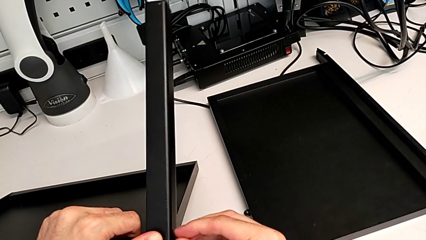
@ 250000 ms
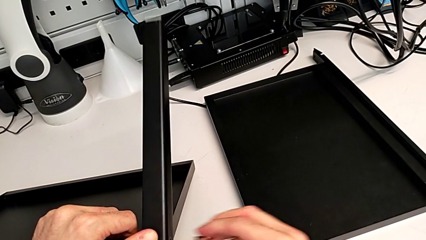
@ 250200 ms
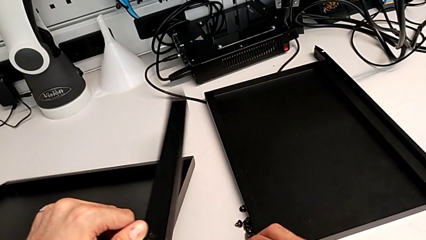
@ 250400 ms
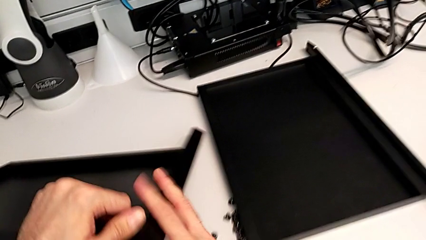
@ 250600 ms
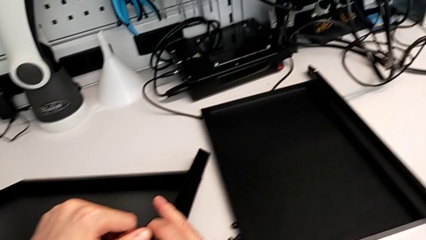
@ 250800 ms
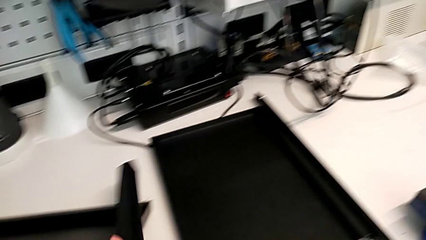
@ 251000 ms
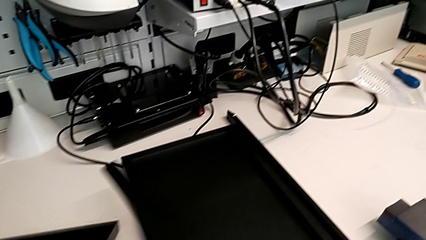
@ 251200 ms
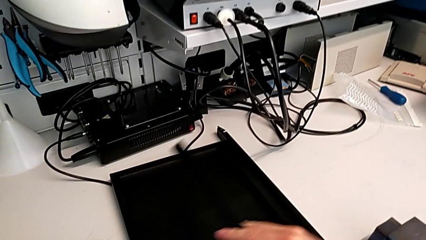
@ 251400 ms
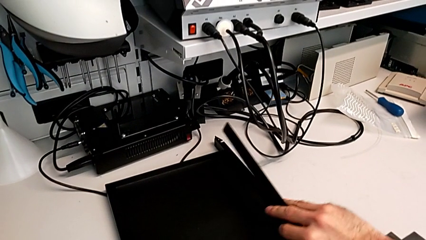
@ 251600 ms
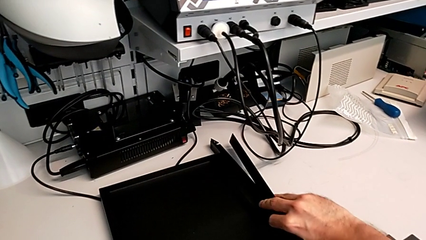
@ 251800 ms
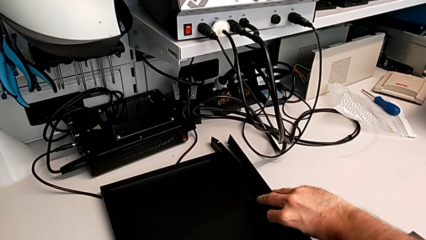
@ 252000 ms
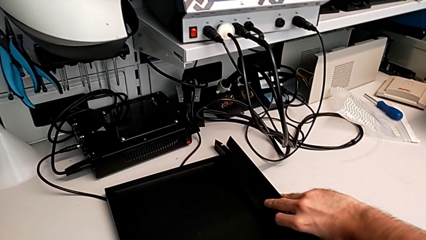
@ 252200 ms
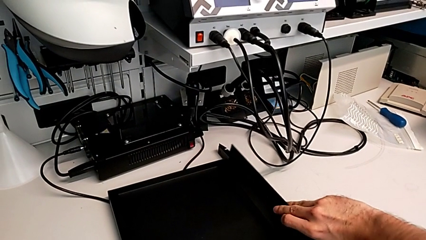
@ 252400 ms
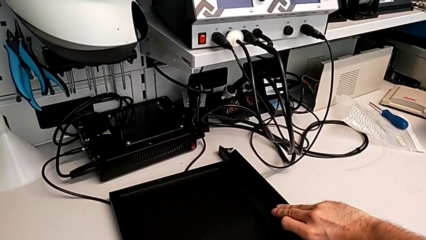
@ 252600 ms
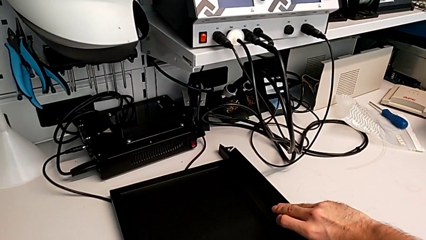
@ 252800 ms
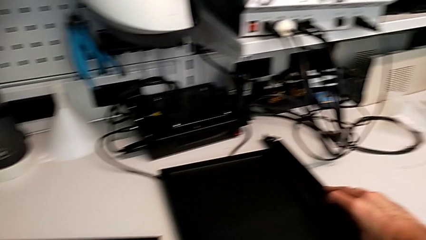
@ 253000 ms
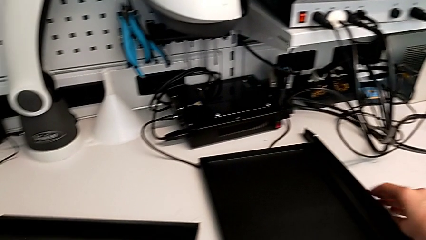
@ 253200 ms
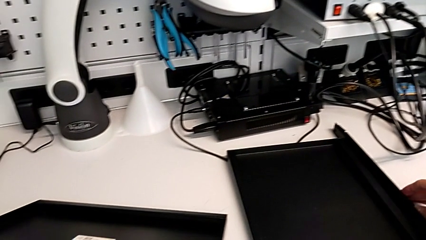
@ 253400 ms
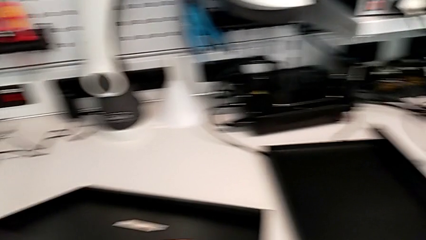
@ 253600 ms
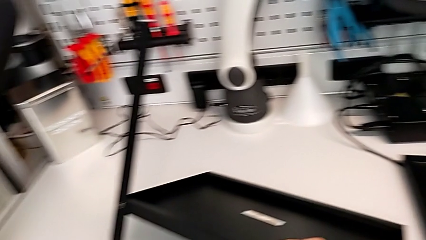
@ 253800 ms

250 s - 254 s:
The camera wearer is disassembling the third leg. They disassemble the hex socket head, disassemble the third leg and place the leg.

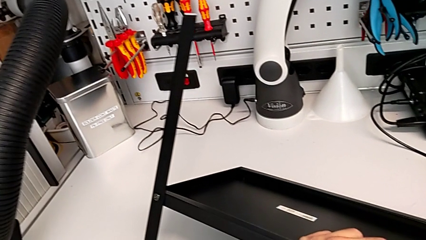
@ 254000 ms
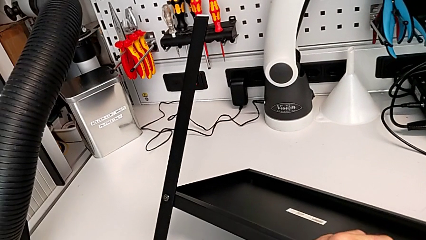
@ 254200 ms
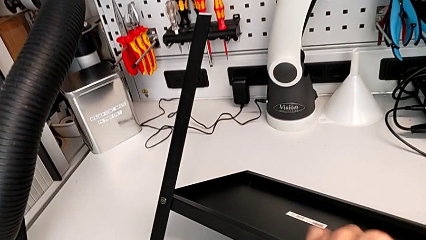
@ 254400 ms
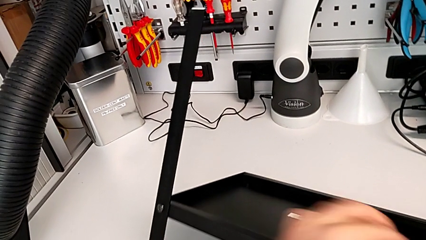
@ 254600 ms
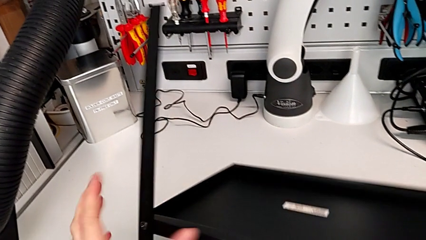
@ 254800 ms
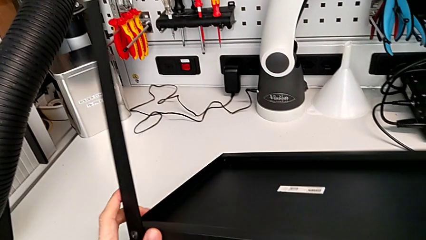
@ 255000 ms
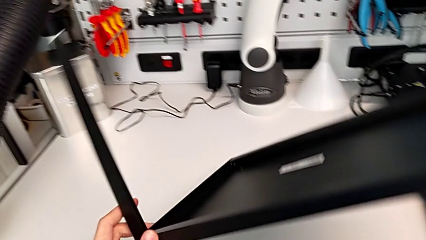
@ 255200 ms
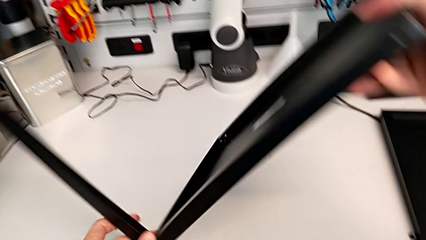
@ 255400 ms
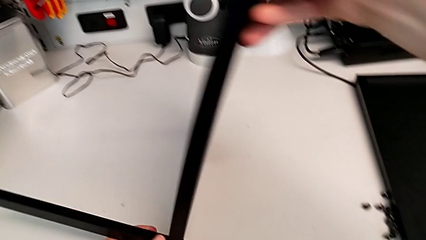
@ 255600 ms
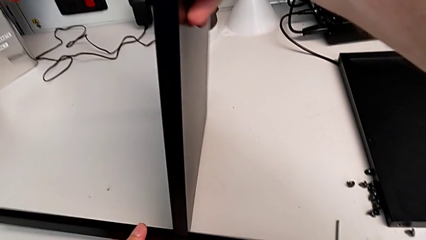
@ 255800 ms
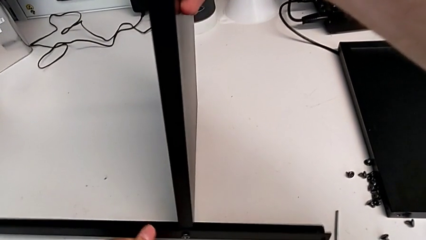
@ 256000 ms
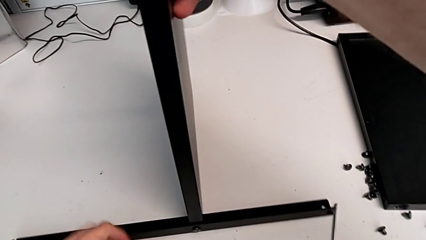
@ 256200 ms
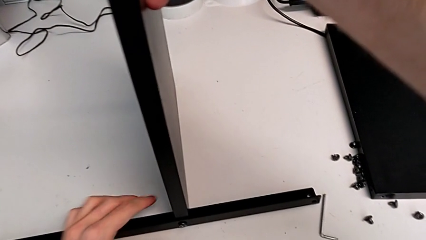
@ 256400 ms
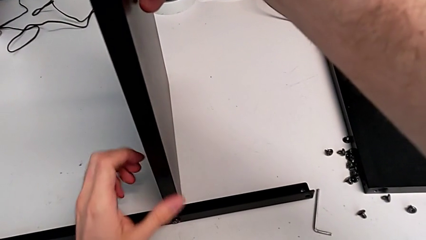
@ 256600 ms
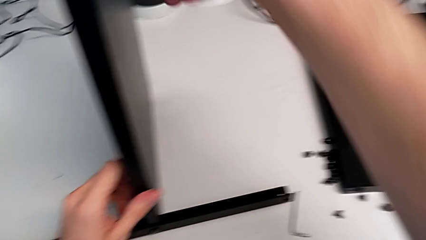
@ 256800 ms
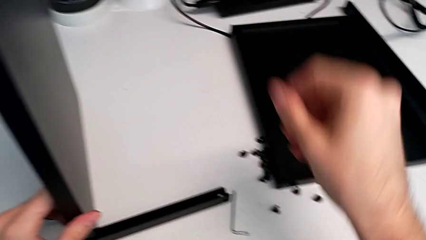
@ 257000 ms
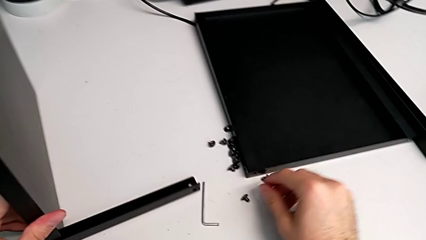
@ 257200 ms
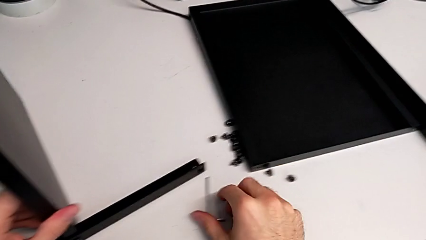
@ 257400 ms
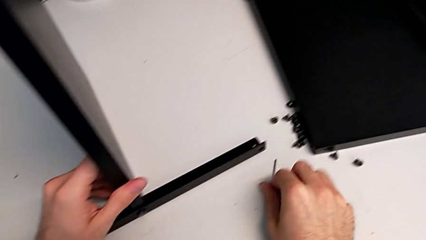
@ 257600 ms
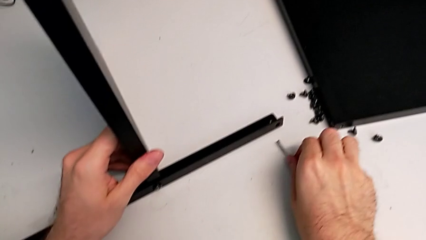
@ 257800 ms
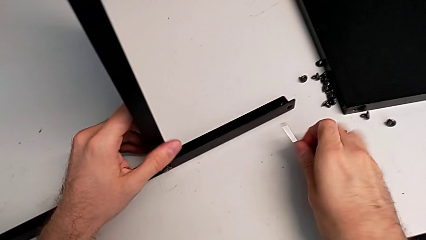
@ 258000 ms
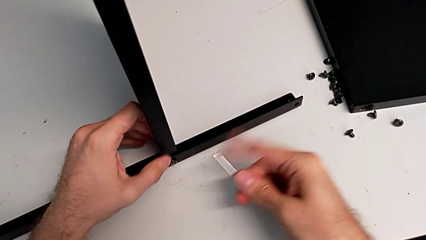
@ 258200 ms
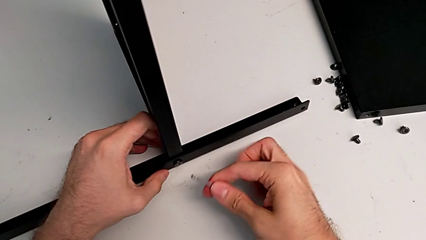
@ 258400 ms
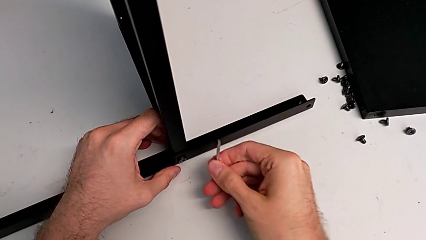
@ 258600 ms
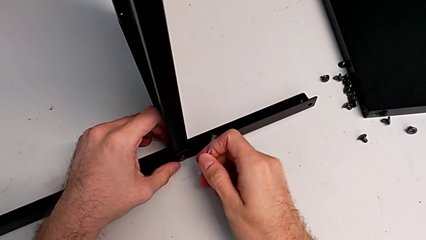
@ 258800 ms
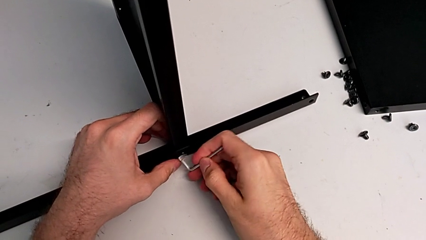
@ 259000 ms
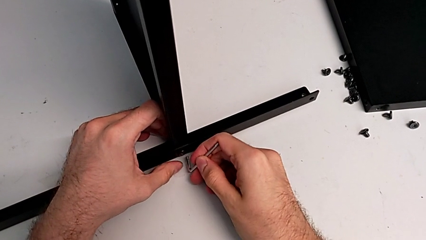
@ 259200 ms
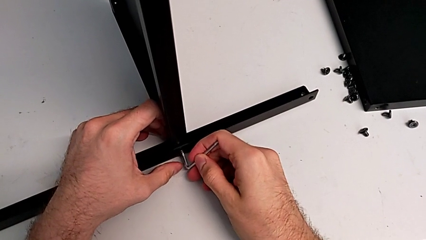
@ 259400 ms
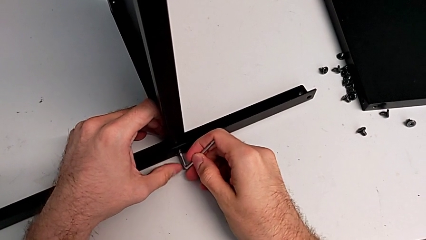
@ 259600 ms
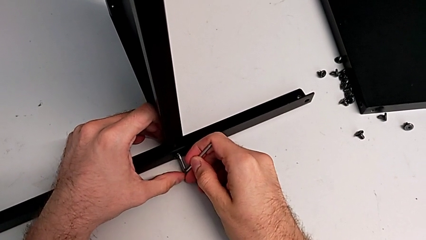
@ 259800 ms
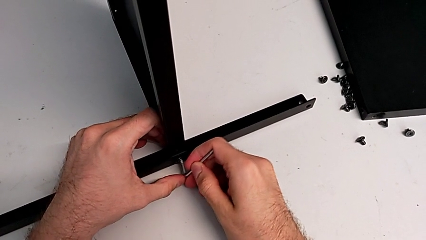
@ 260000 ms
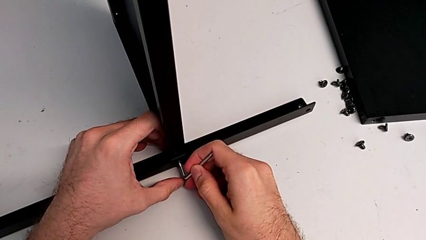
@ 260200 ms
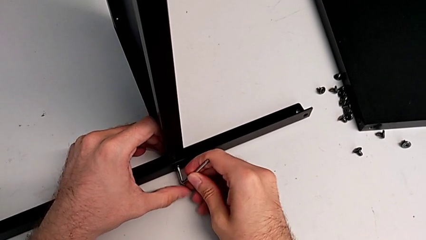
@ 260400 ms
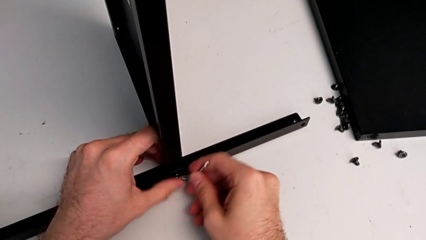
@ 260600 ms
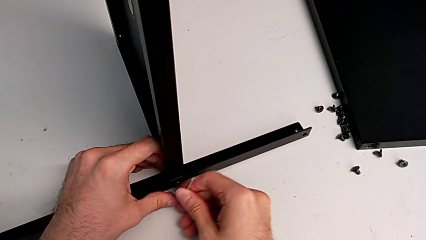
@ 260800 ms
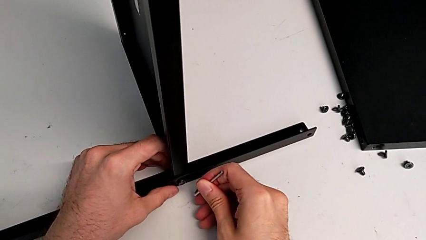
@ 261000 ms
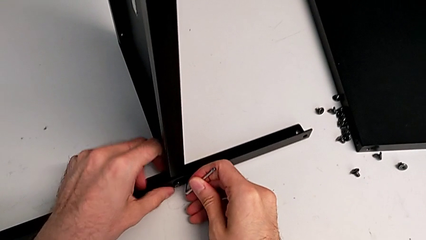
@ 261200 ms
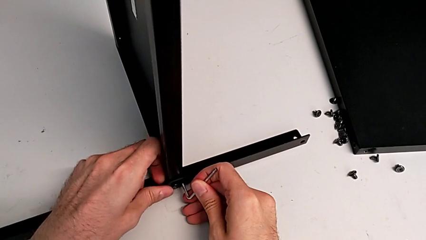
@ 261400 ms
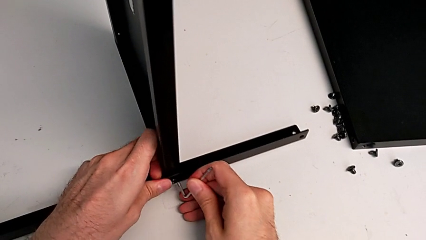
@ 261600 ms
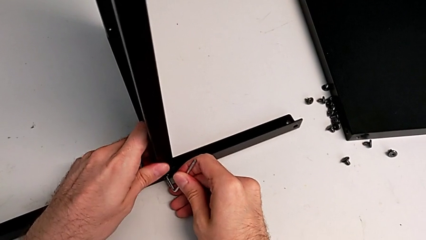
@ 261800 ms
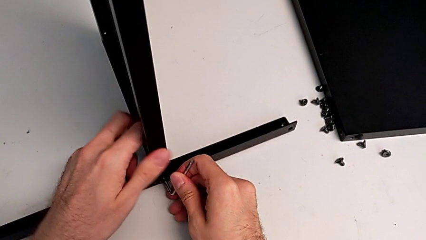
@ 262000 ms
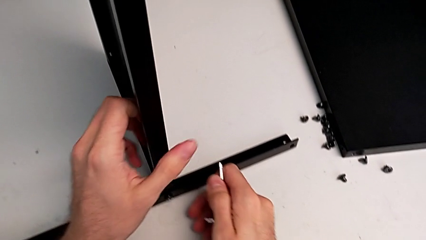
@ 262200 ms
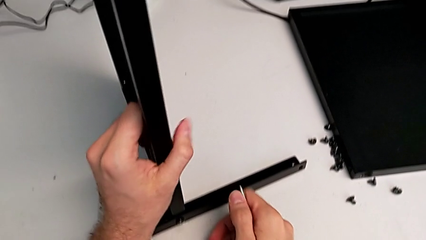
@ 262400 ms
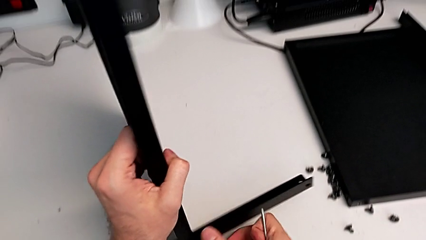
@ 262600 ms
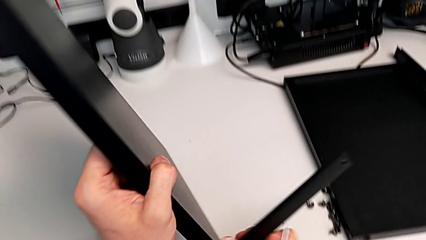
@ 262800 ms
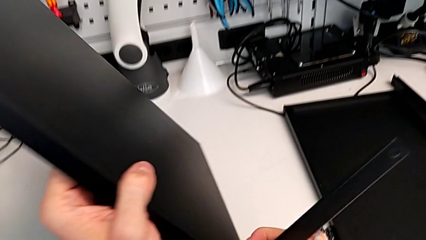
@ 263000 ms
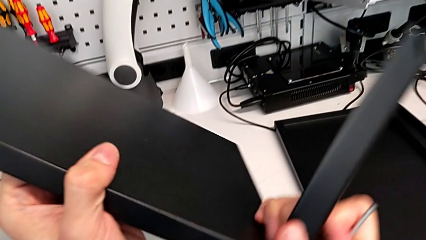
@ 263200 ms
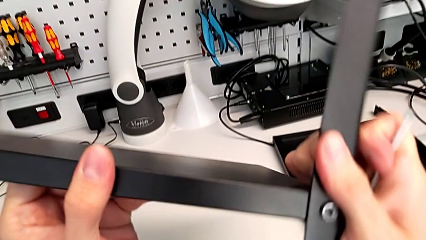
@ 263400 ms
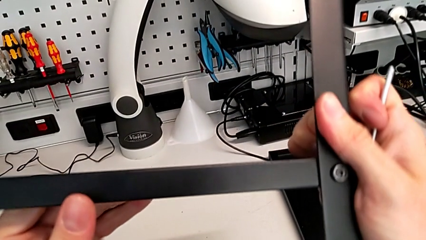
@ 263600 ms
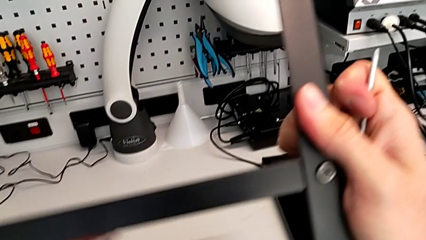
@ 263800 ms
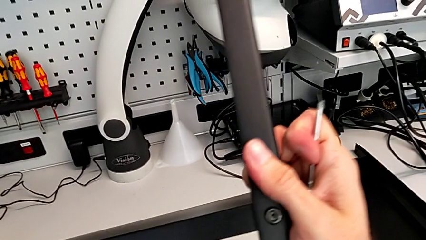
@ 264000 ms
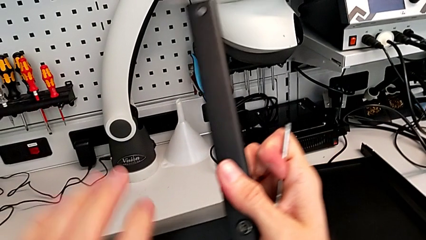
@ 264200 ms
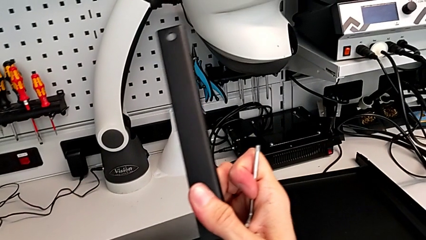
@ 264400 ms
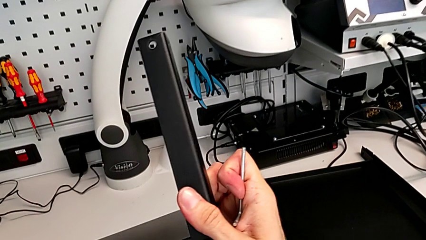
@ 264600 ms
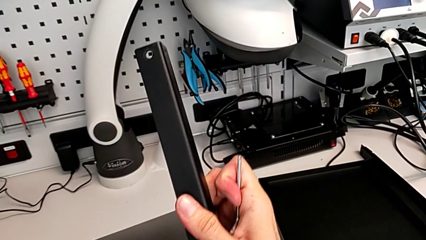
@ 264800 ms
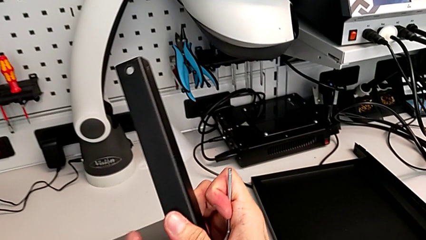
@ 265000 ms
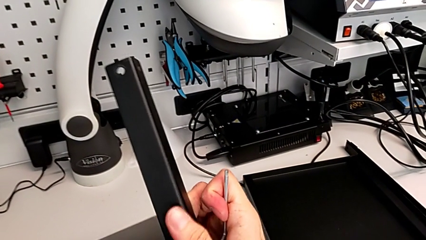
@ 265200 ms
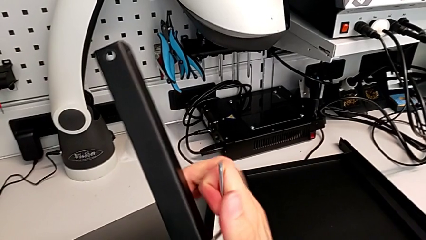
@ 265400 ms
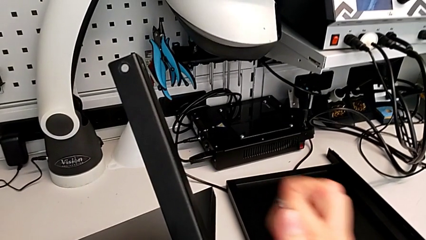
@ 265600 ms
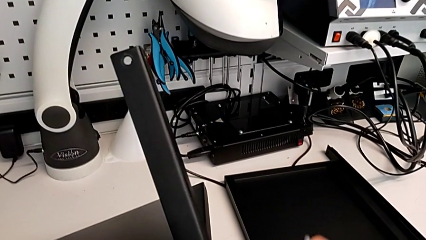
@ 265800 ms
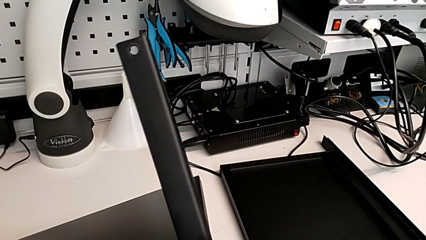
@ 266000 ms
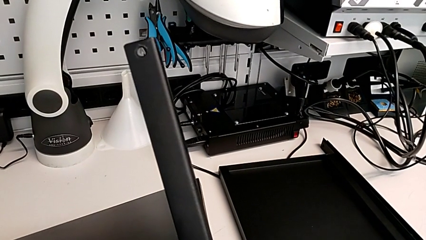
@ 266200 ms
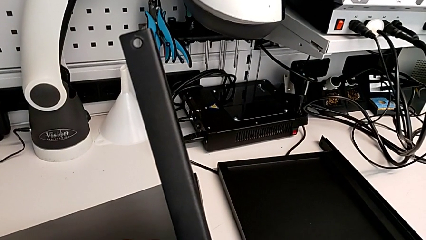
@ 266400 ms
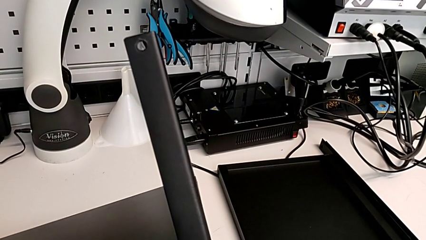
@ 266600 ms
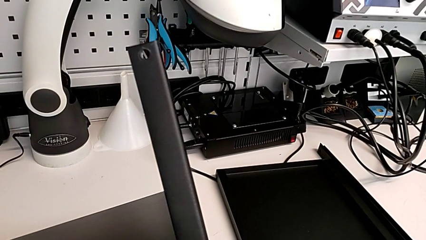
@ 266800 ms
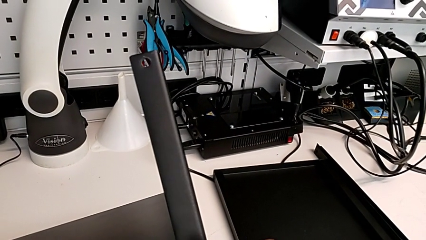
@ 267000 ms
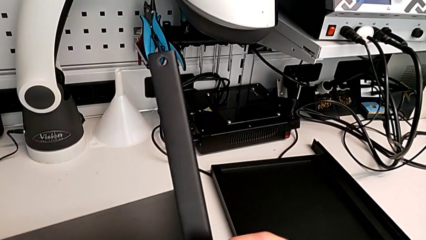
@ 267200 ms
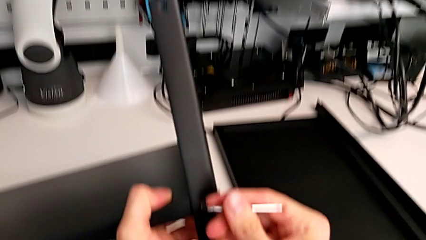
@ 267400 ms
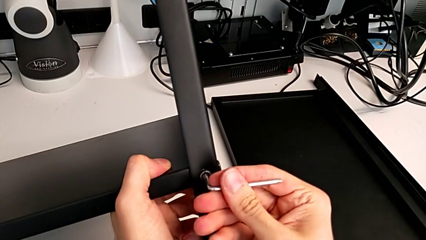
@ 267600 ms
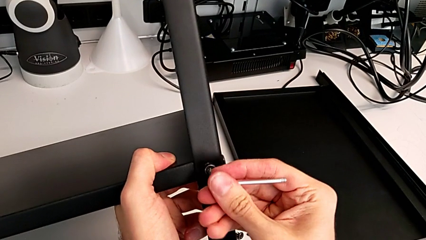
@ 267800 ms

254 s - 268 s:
The camera wearer is disassembling the fourth leg. They rotate the nightstand, grab the Allen wrench, wrongly insert it, rotate the nightstand and insert the Allen wrench.
